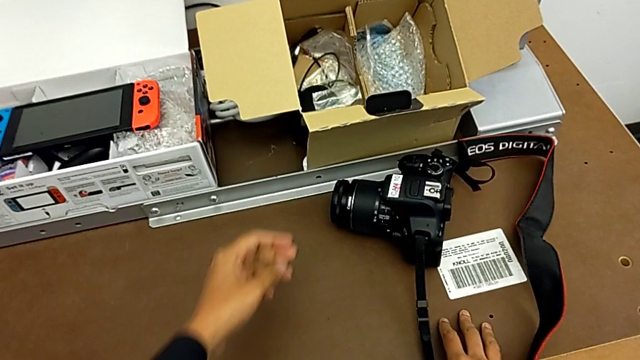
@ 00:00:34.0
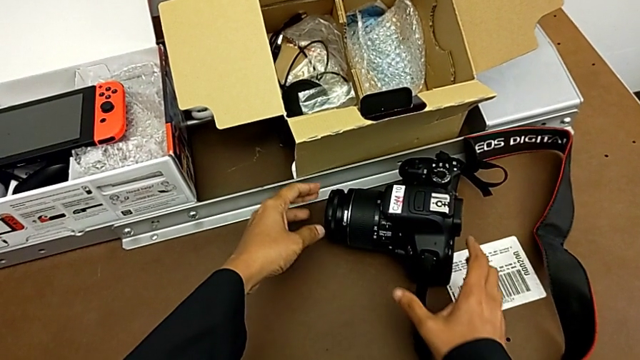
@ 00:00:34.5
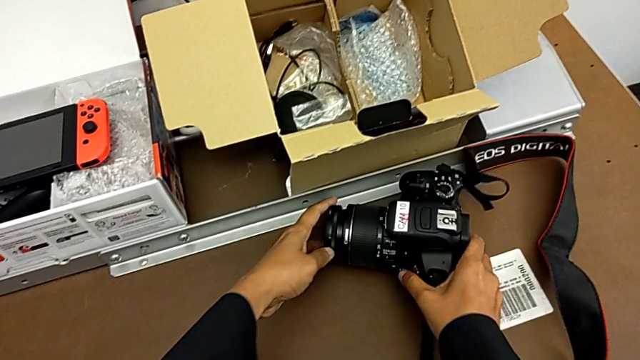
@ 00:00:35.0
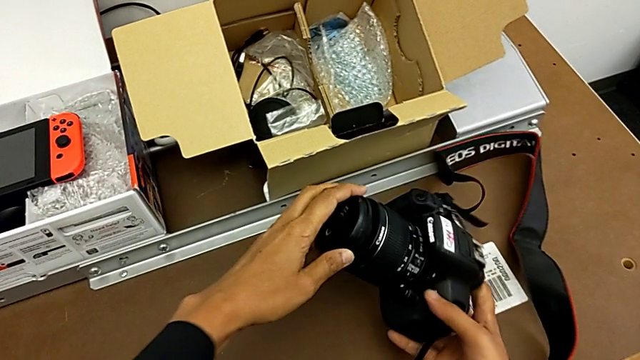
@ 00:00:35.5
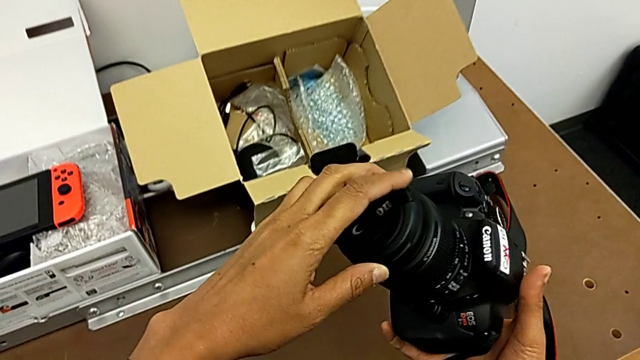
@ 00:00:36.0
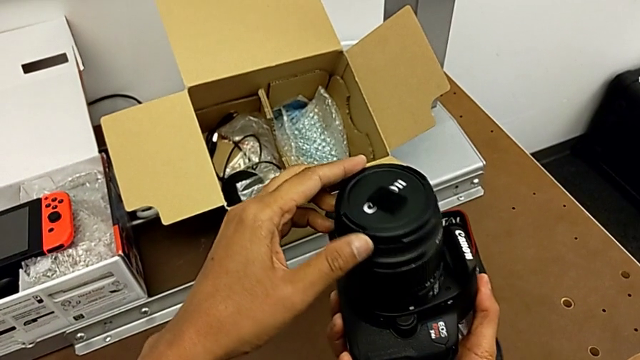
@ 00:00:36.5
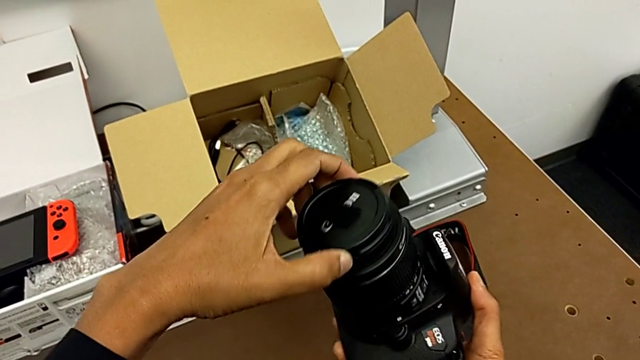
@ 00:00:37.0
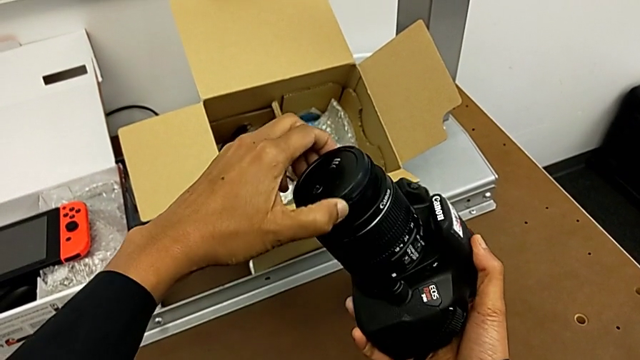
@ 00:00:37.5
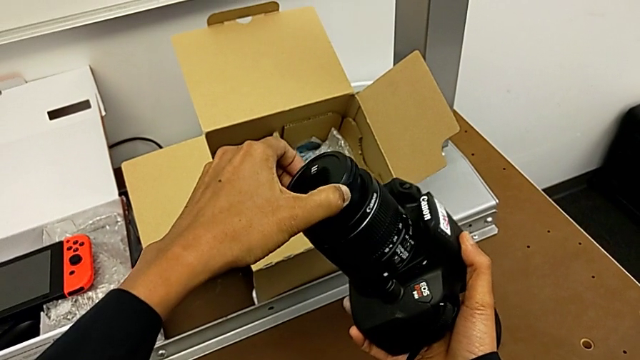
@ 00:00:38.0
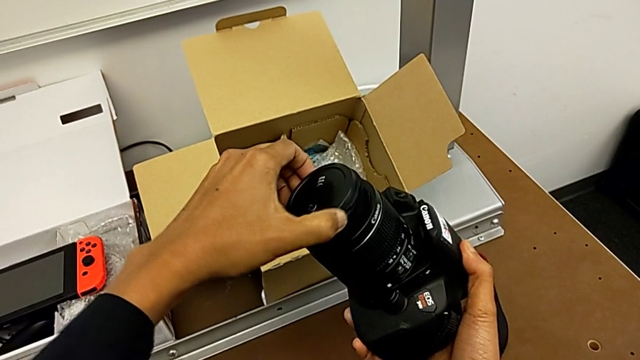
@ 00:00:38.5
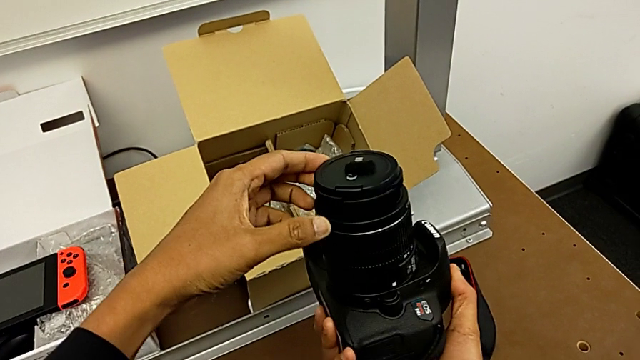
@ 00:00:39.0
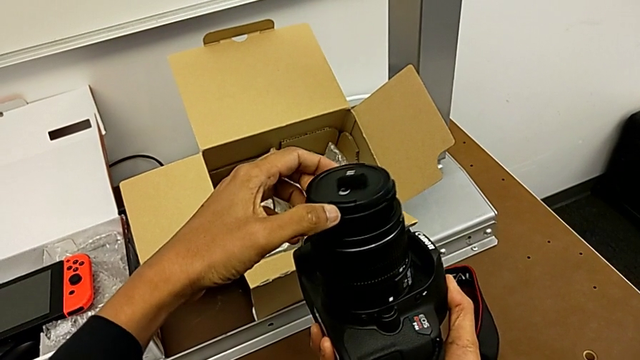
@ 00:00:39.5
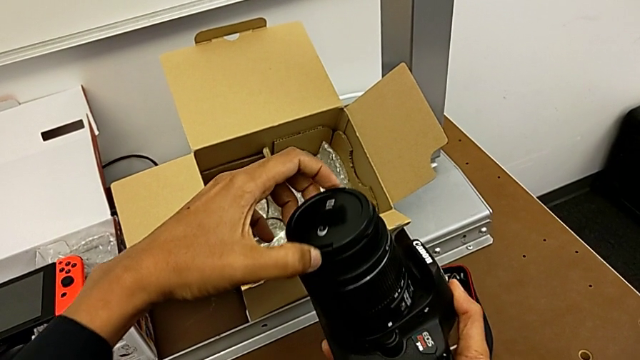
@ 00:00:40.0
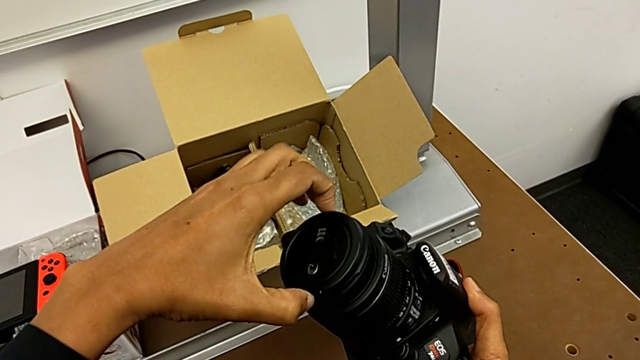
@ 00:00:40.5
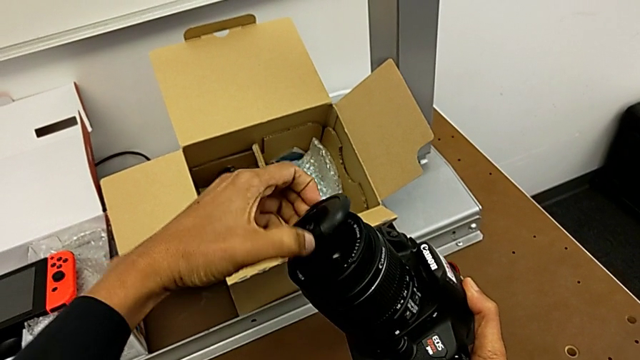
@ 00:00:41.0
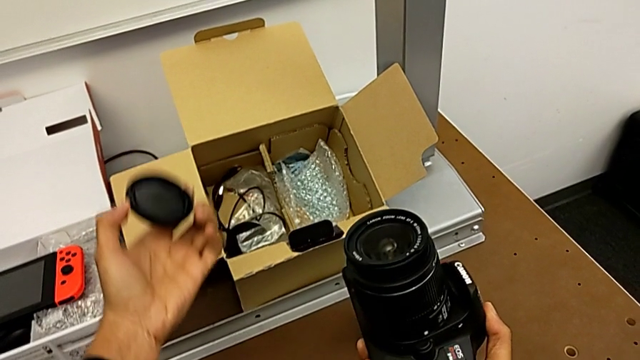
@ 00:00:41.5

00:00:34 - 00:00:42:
The camera wearer detaches the lens cover. They grab the DSLR, lift it, grab the lens, rotate it, inspect it and withdraw it.

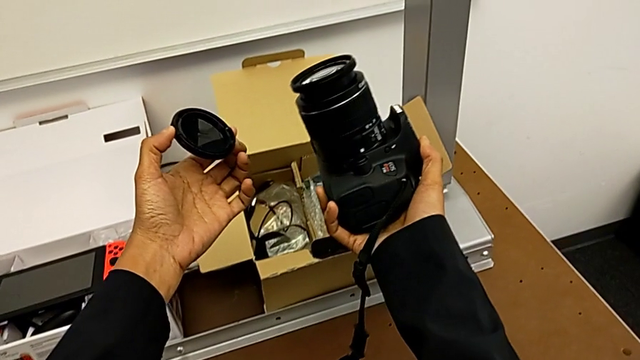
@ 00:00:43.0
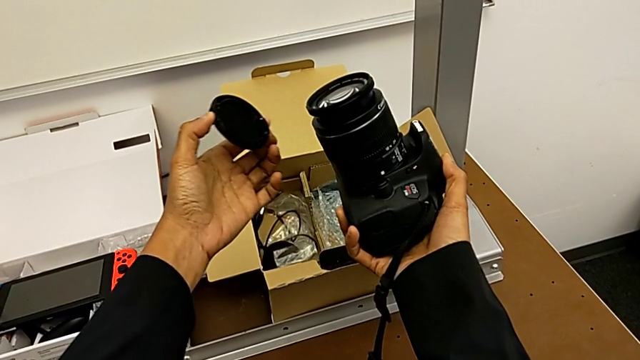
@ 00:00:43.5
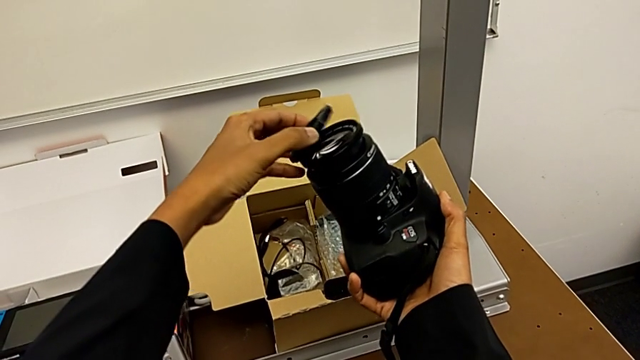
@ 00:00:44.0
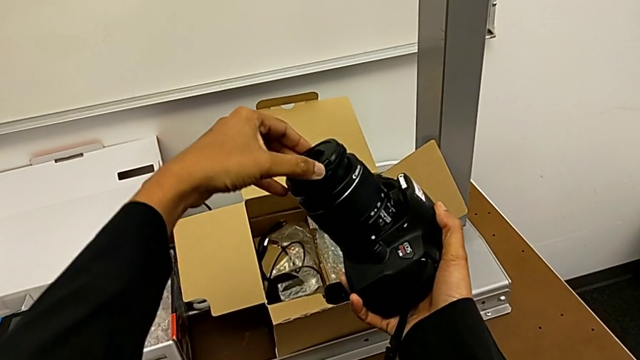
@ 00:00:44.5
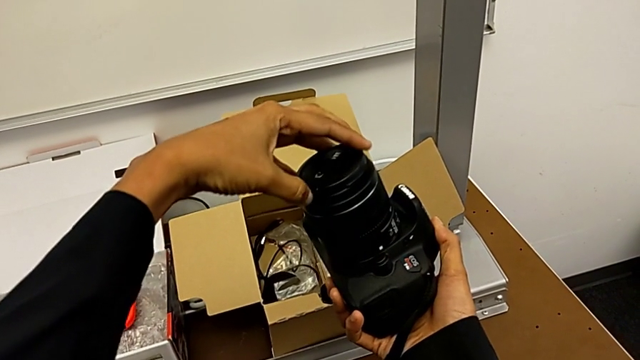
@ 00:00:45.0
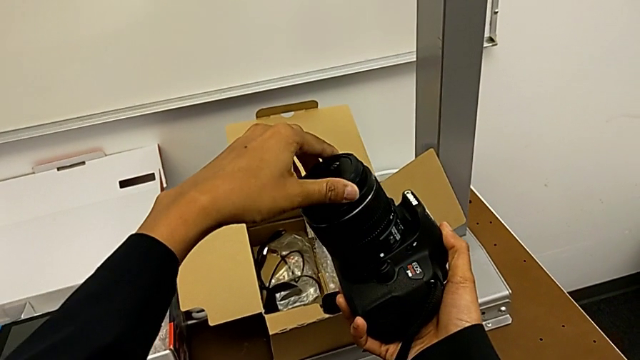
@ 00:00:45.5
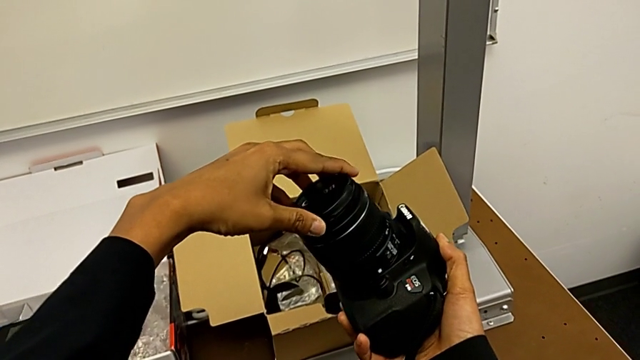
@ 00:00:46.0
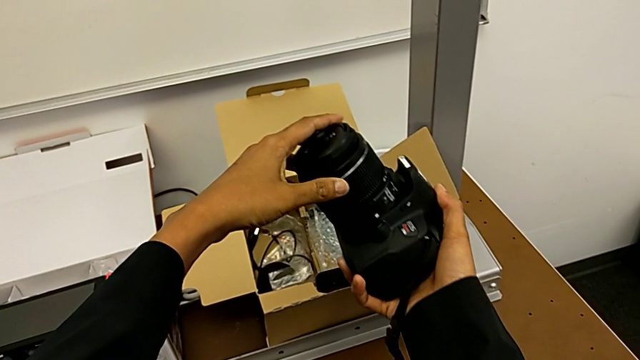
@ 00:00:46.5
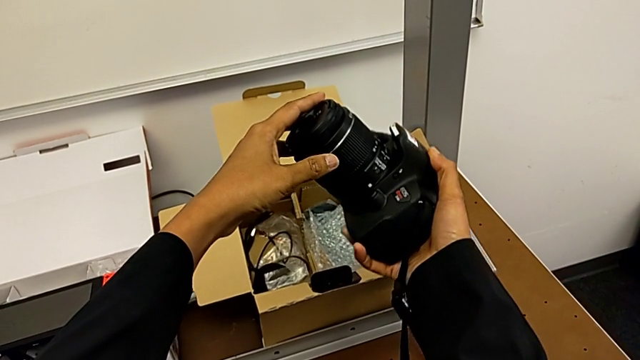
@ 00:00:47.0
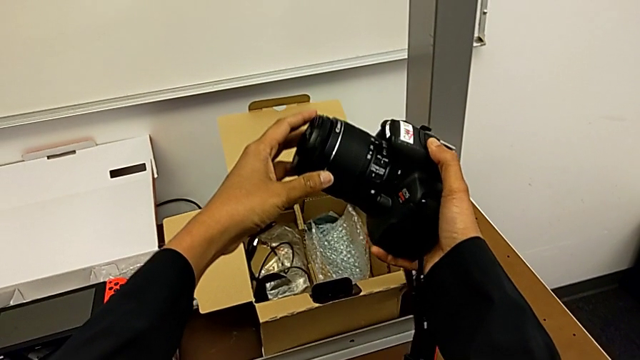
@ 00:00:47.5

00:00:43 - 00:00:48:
The camera wearer attaches the lens cover. They place the lens cover and rotate it.

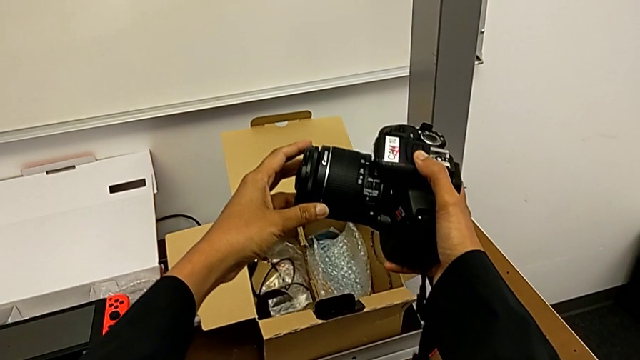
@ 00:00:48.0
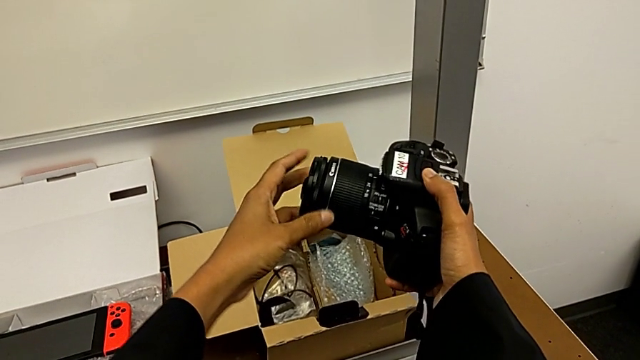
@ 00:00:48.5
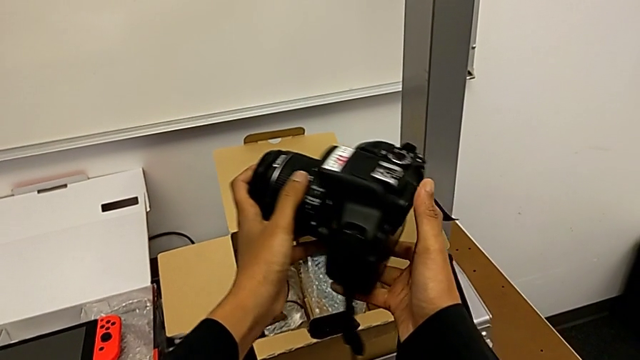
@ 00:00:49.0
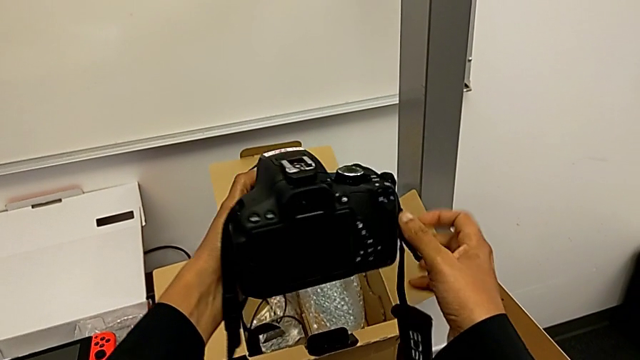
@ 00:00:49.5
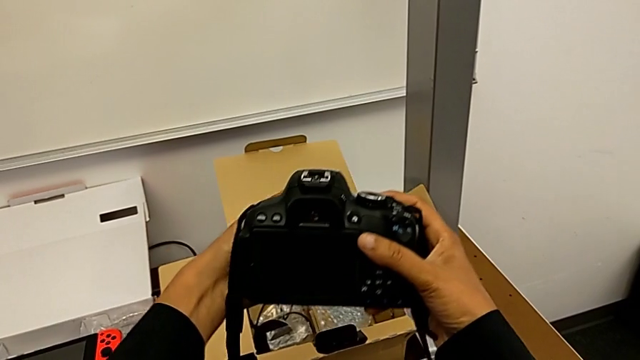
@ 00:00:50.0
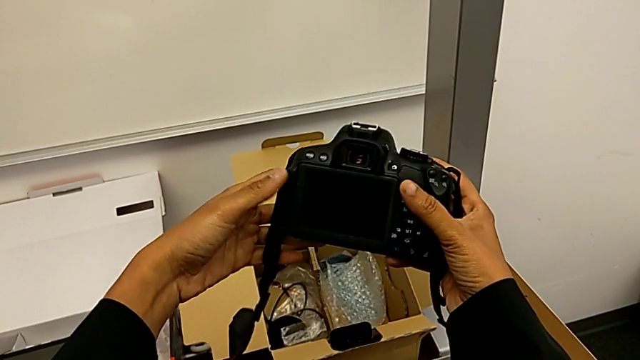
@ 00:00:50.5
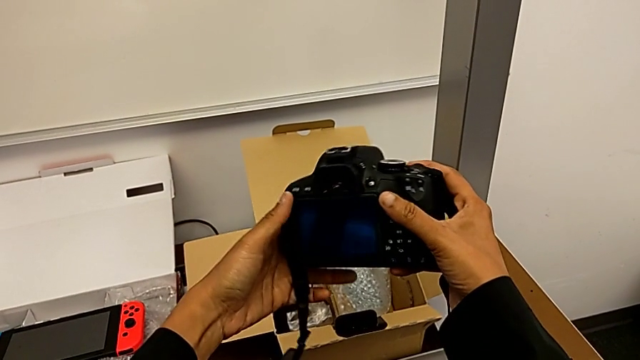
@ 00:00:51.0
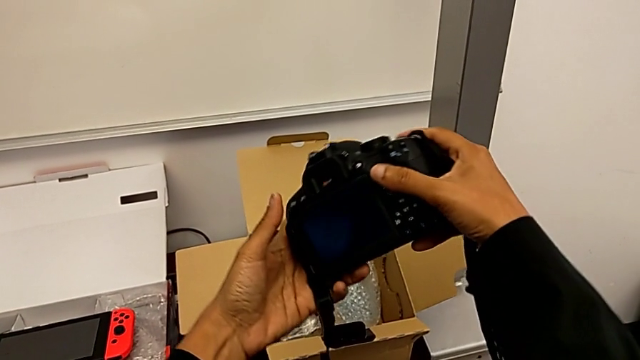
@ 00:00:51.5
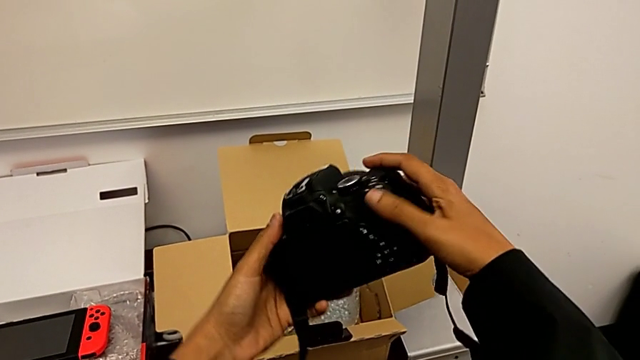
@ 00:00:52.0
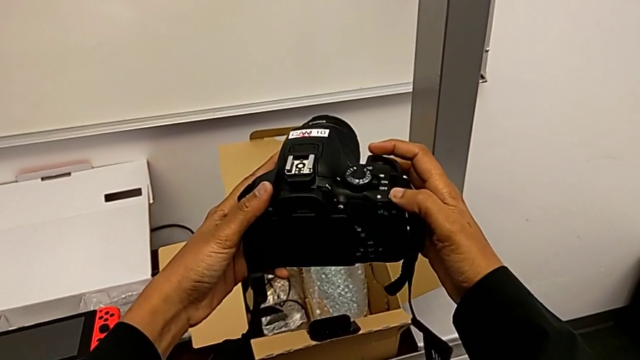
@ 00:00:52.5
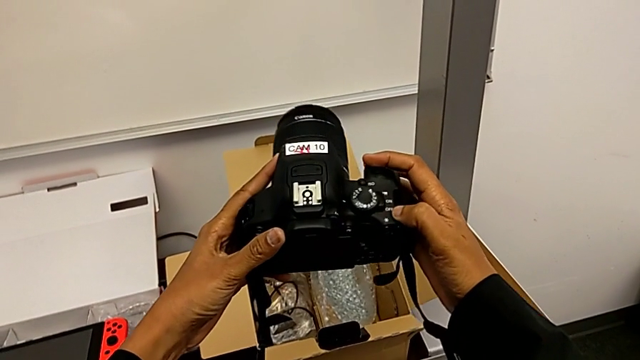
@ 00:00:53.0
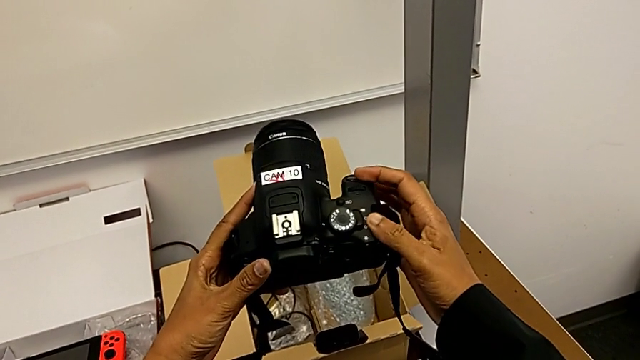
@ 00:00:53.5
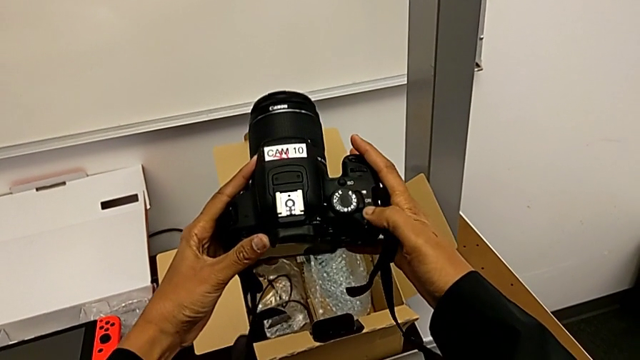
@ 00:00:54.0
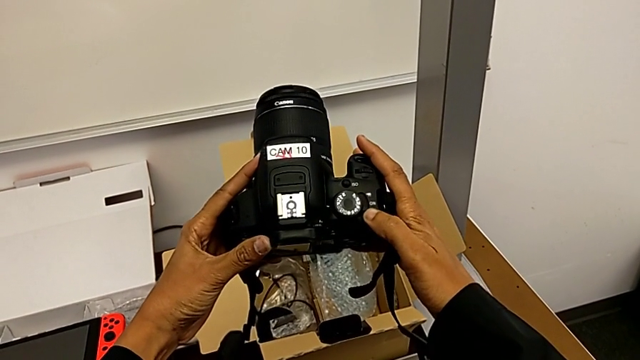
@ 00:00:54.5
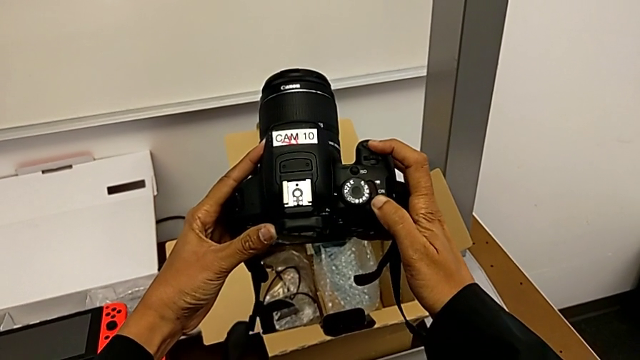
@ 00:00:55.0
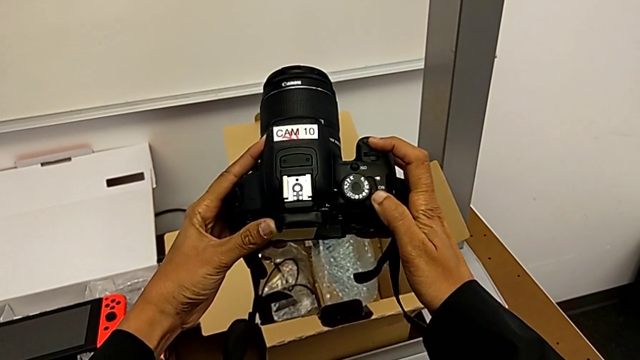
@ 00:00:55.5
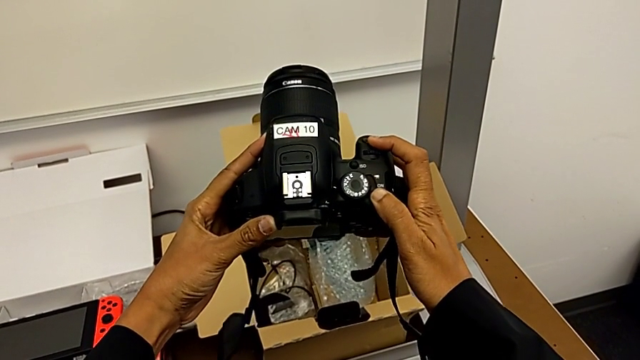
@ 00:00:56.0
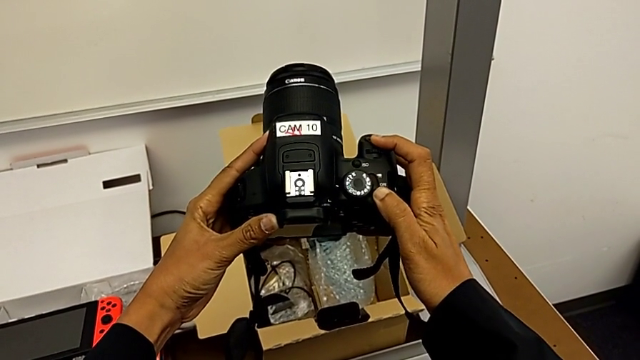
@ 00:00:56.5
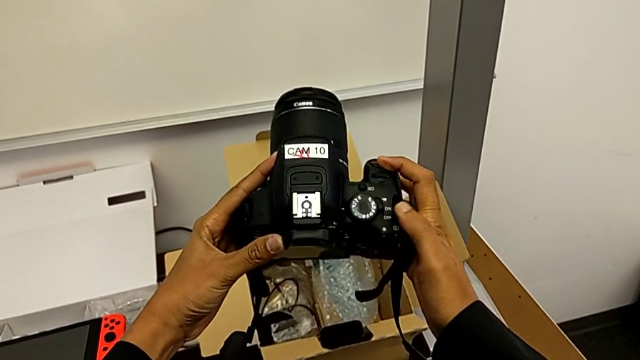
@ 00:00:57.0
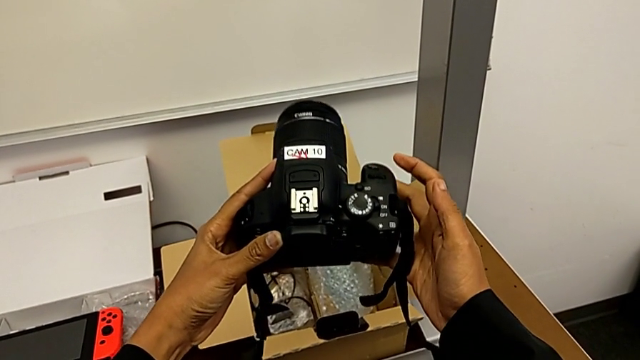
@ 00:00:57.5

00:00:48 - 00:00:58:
The camera wearer turns on their DSLR. They flip the DSLR, inspect it, touch the power button and turn on the DSLR.
